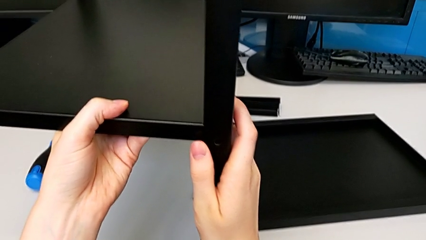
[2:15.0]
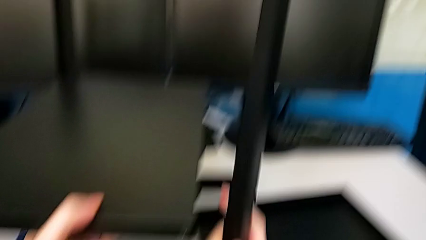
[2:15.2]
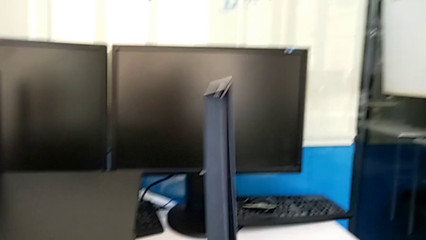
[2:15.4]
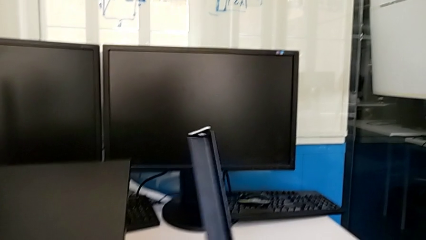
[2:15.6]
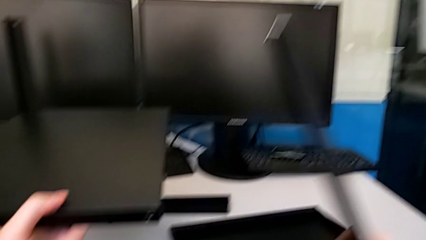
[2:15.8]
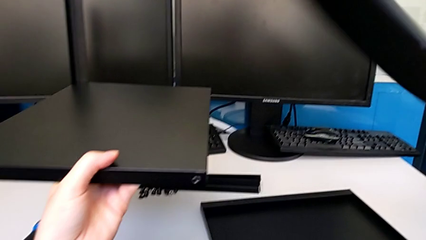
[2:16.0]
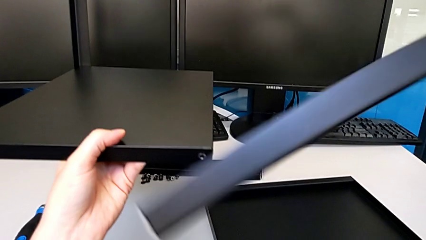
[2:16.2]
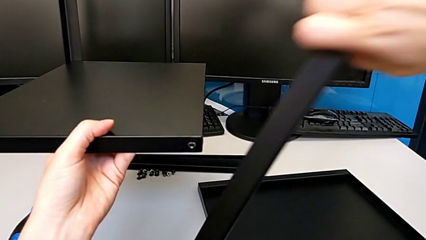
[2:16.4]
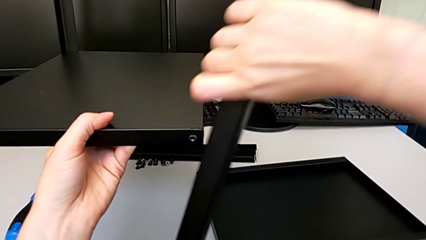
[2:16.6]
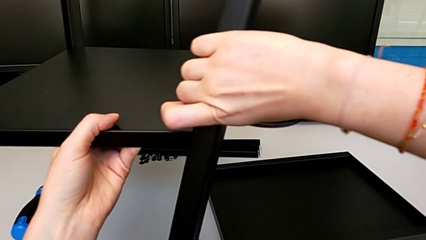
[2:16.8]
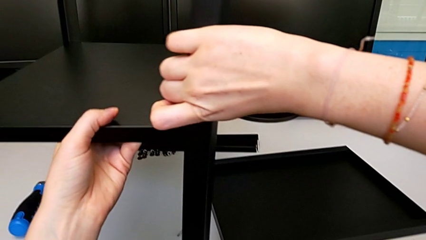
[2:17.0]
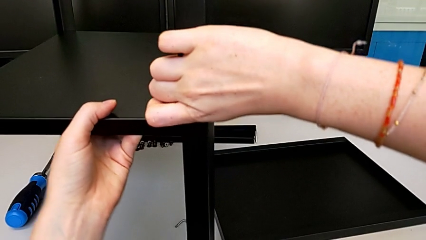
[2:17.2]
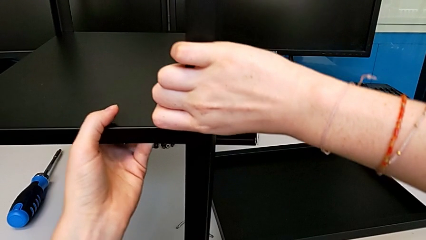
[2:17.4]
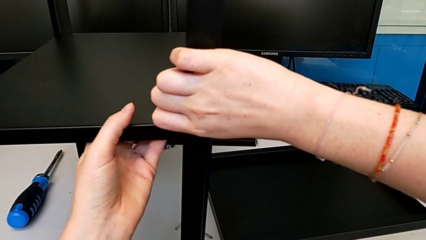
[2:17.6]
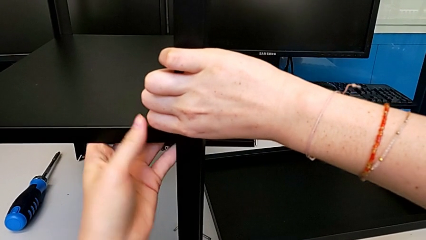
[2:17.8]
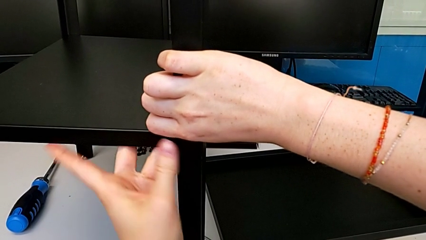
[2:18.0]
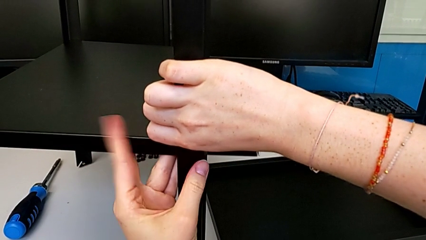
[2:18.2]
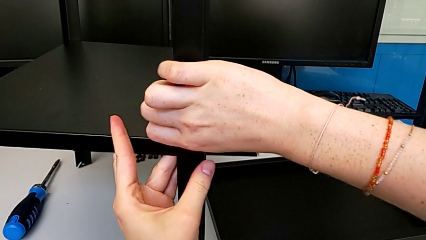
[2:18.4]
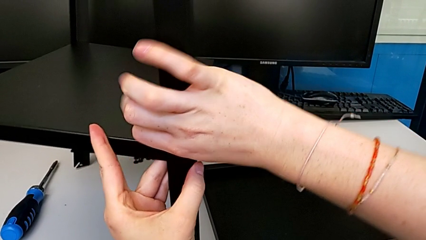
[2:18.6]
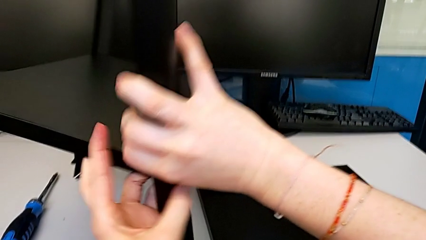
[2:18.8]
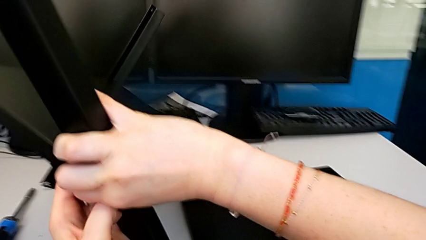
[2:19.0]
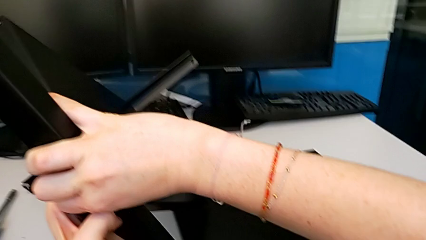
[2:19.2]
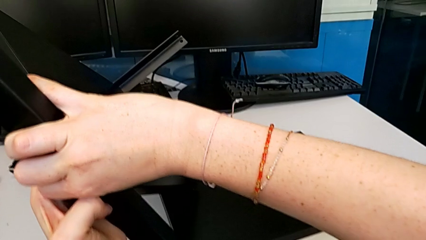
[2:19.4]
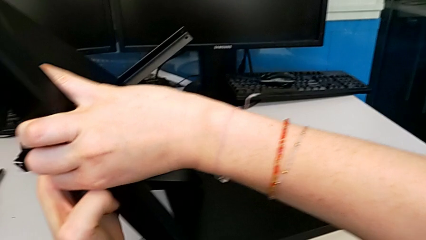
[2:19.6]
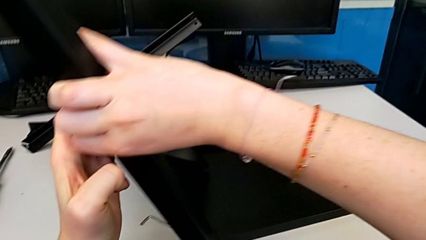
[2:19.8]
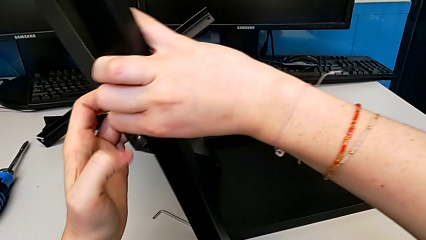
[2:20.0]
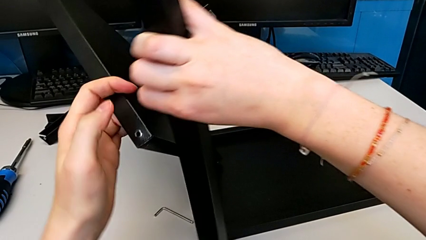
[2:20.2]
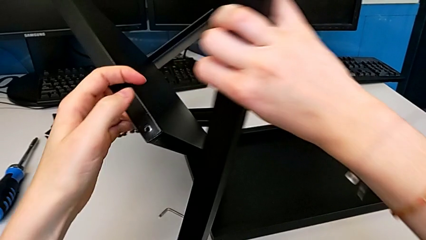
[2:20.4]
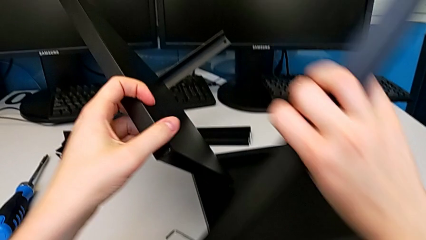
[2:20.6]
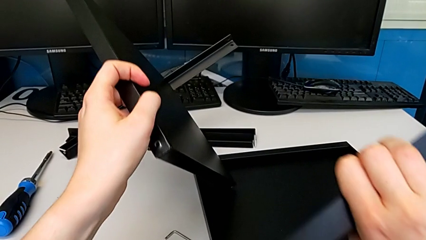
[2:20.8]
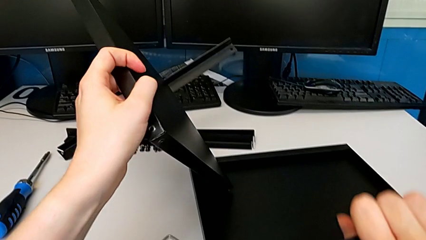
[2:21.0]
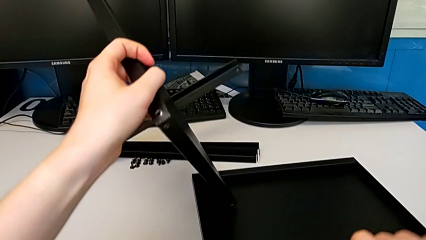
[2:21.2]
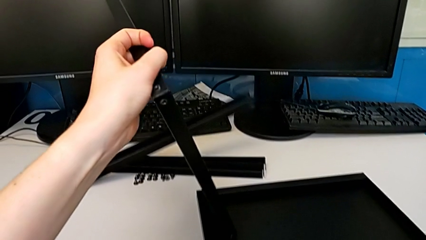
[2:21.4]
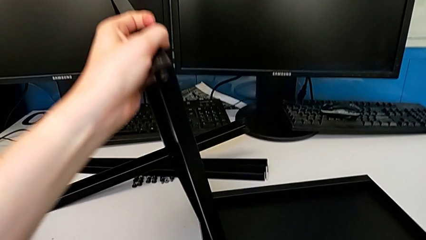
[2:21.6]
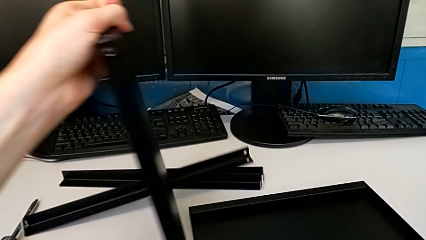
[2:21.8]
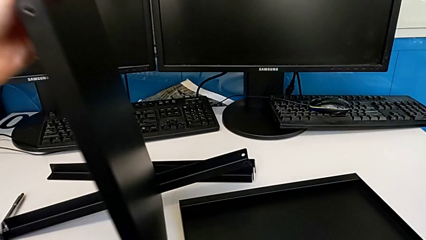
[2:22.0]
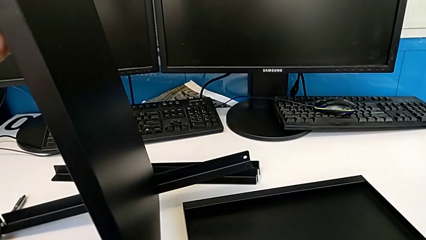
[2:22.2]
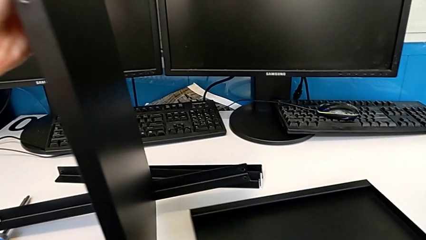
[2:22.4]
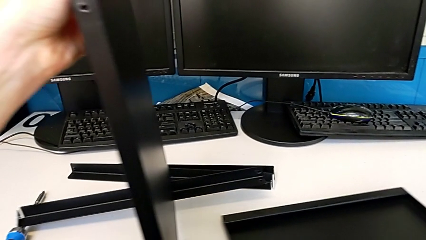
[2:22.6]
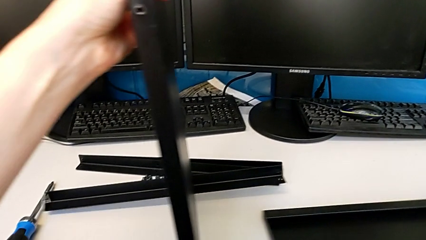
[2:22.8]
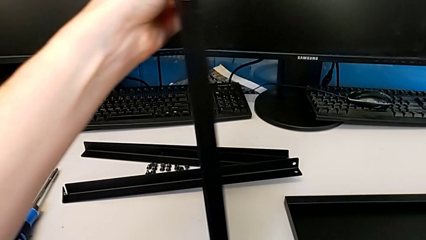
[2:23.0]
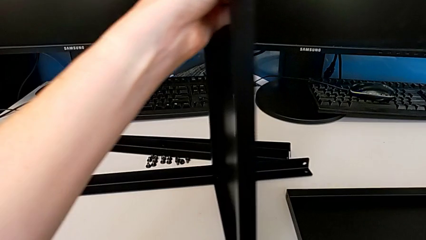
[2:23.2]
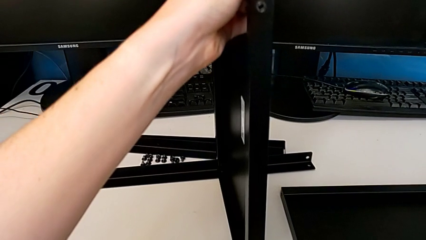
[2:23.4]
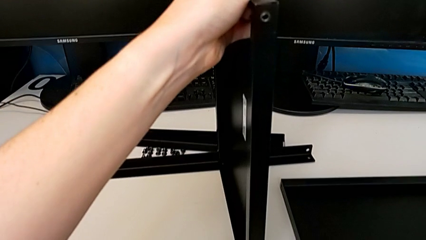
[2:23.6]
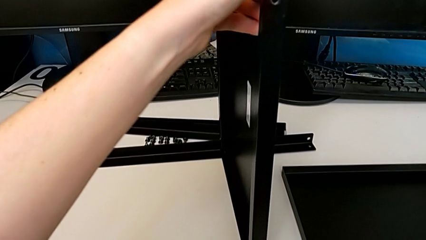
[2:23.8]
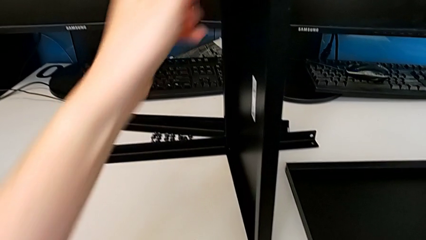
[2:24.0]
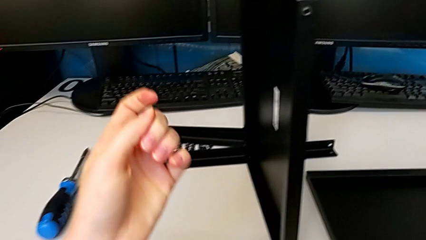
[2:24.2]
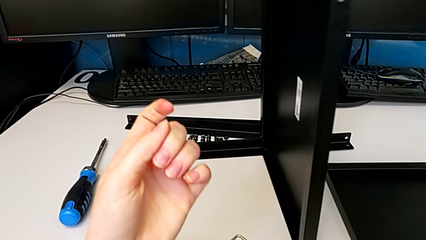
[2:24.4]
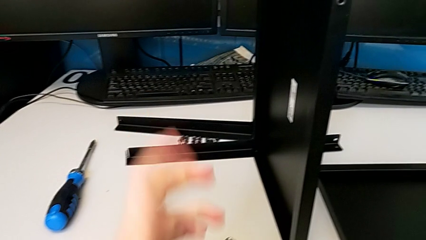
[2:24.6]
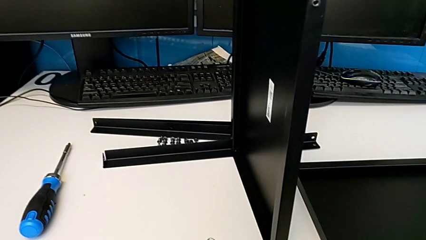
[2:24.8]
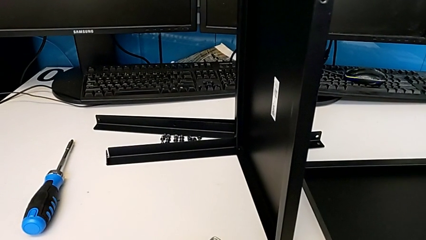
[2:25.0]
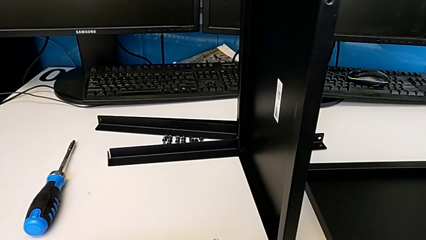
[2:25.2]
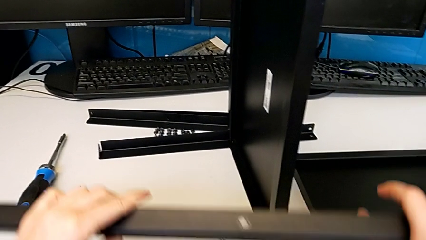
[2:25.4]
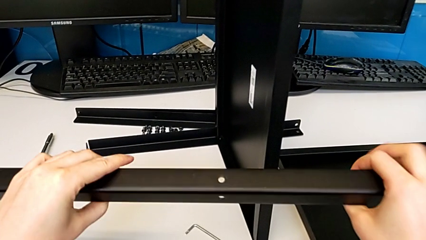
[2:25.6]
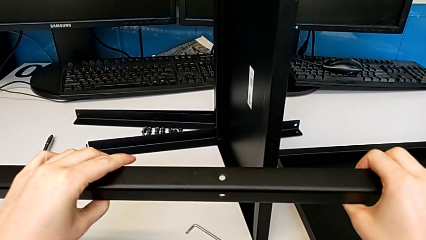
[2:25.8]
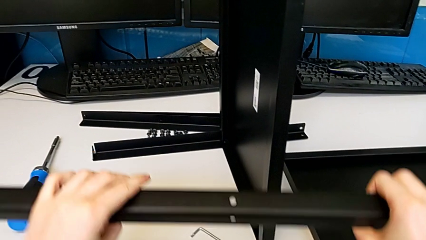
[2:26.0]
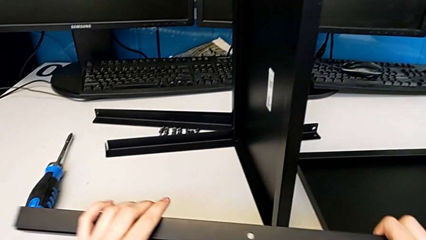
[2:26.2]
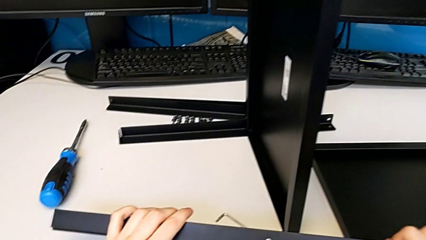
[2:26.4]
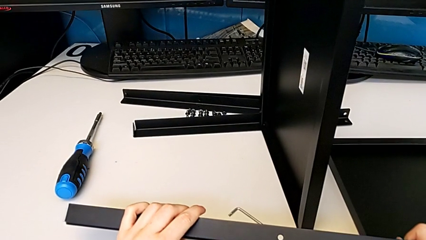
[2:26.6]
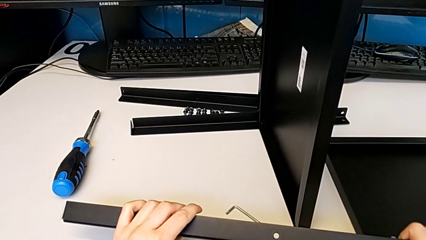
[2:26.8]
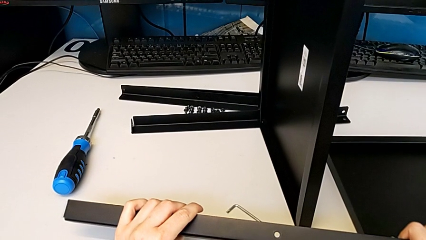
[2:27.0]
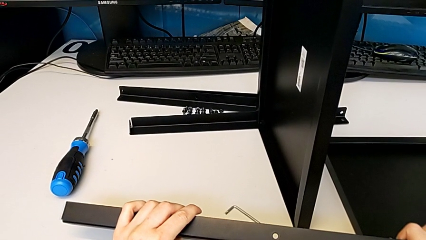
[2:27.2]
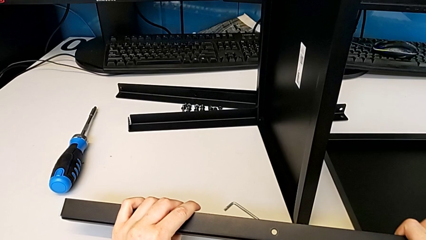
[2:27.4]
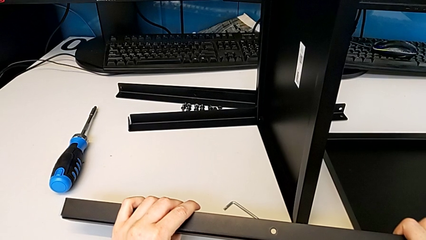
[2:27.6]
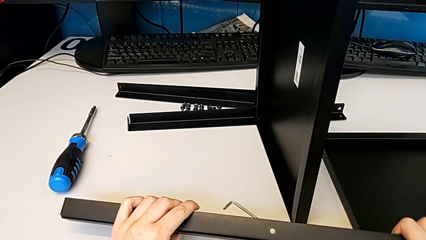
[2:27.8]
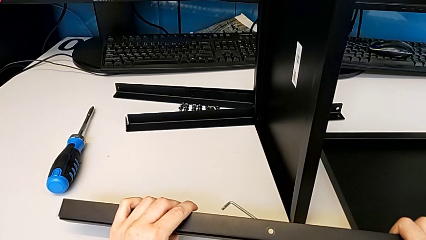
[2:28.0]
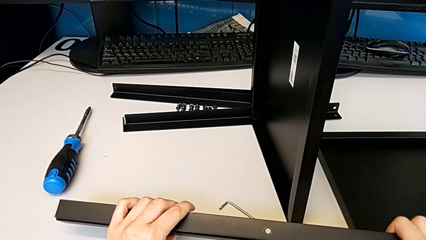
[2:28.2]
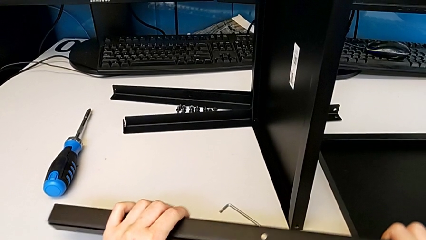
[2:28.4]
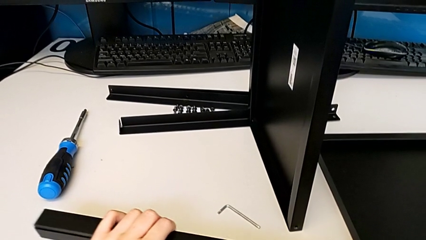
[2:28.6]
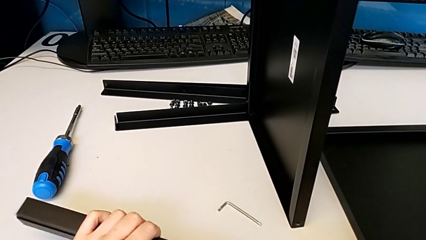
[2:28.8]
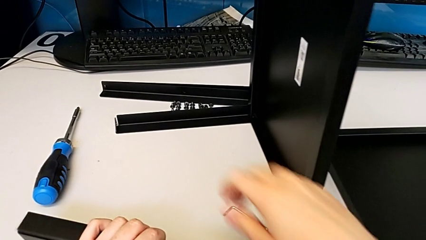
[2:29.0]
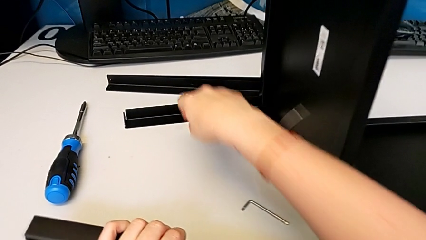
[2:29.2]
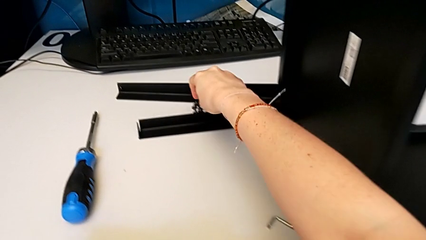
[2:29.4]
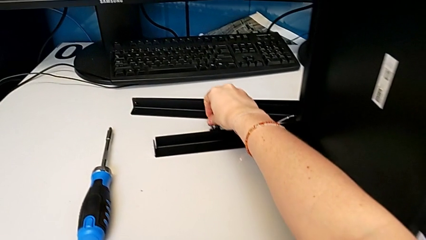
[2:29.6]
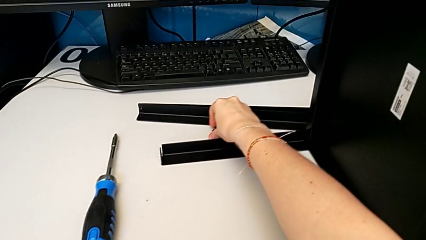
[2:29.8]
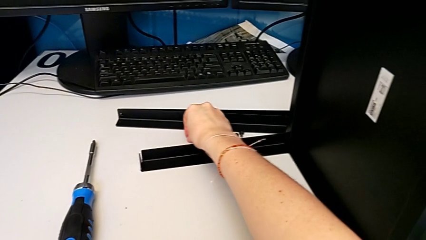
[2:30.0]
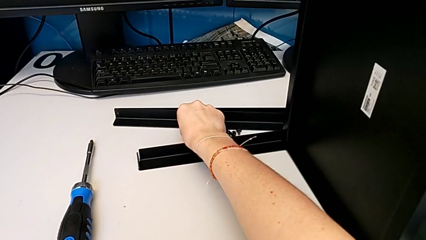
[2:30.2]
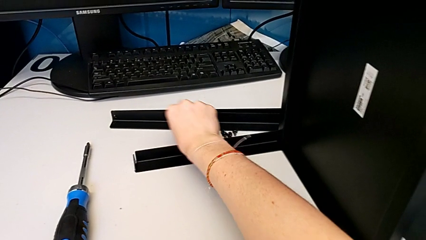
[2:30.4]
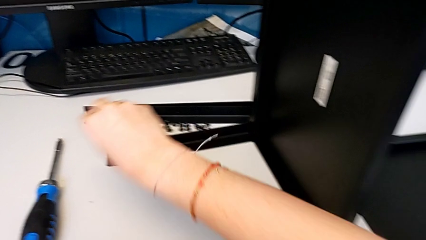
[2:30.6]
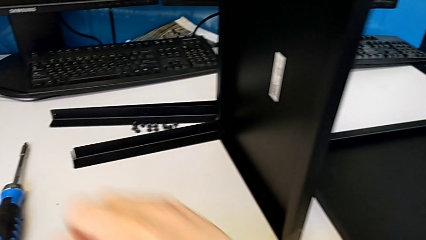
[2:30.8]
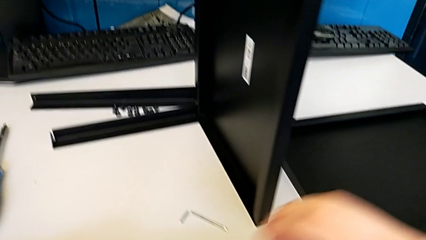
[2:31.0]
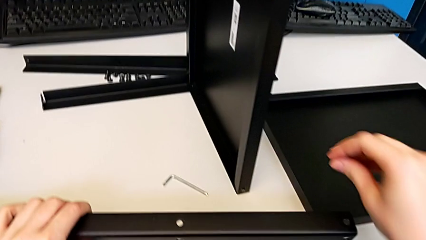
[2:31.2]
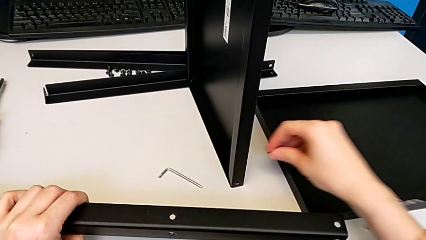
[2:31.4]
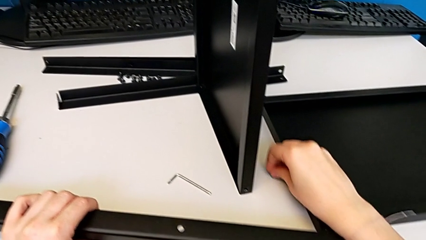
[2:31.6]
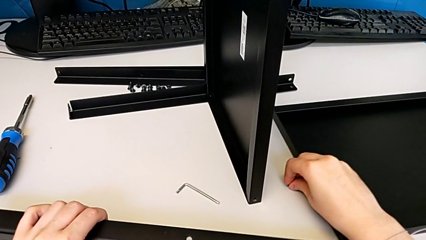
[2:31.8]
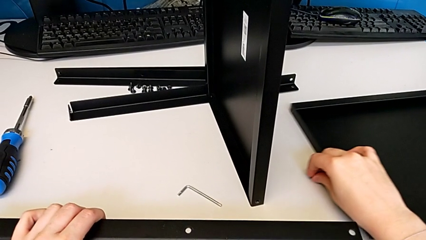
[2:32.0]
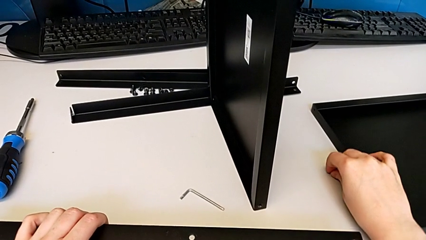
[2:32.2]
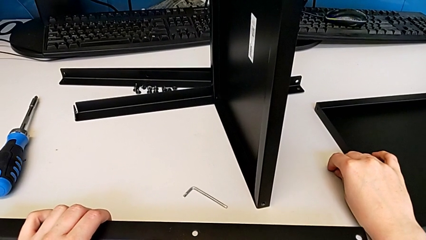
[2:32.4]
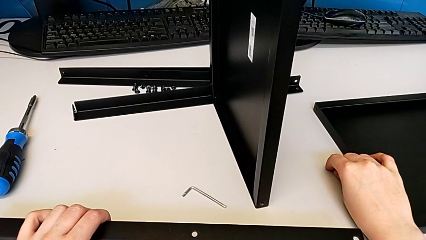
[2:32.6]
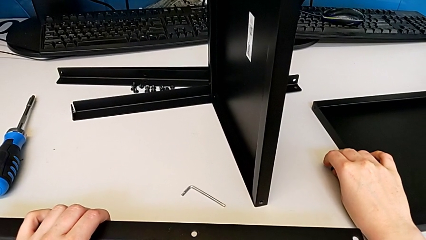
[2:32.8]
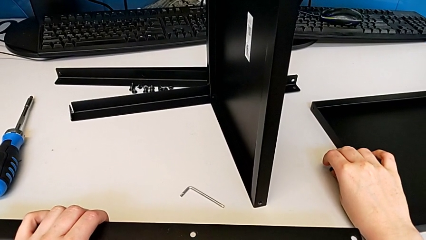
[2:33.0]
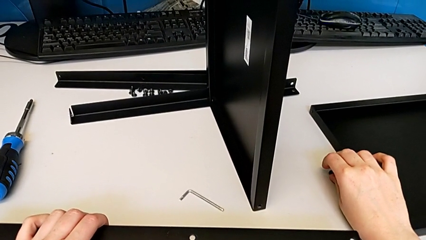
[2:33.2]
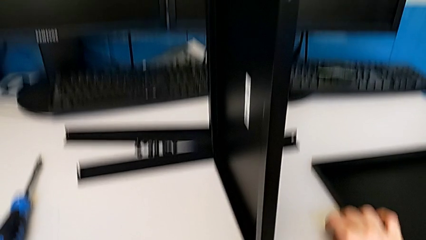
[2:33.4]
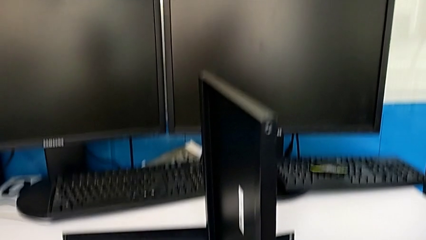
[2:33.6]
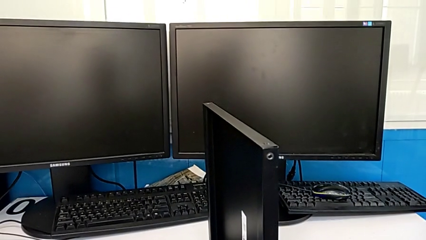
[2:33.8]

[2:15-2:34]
The camera wearer is assembling the second leg to the middle shelf. They flip the second leg, wrongly align the leg, grab the first hex socket head and drop it.
